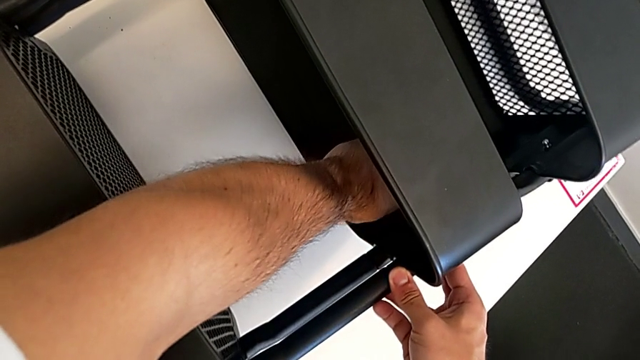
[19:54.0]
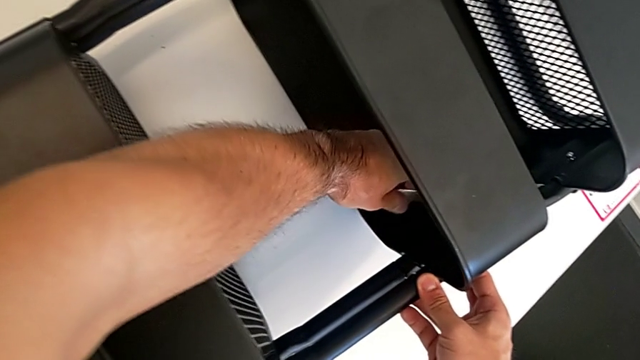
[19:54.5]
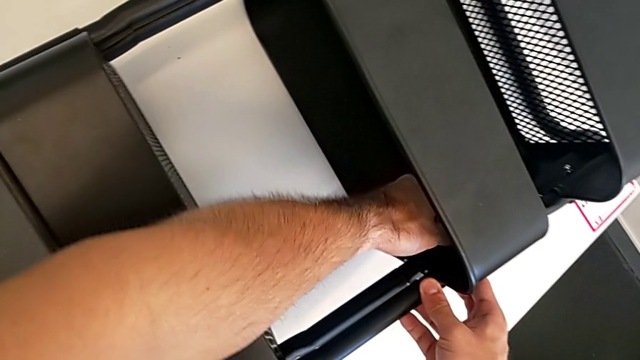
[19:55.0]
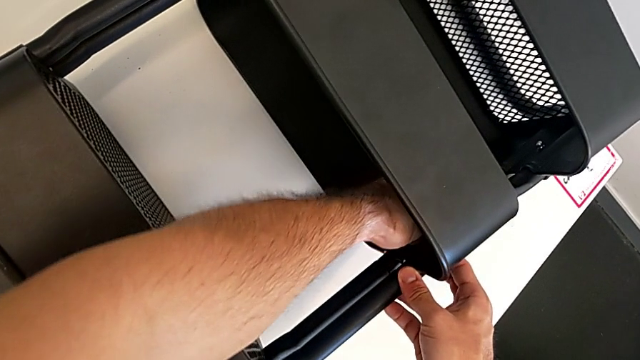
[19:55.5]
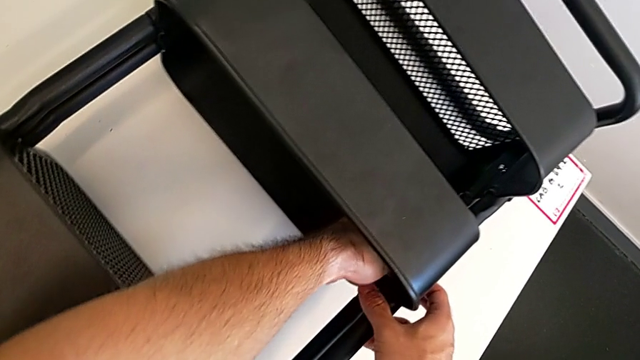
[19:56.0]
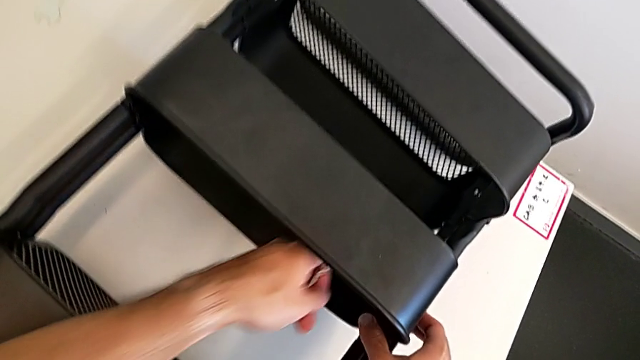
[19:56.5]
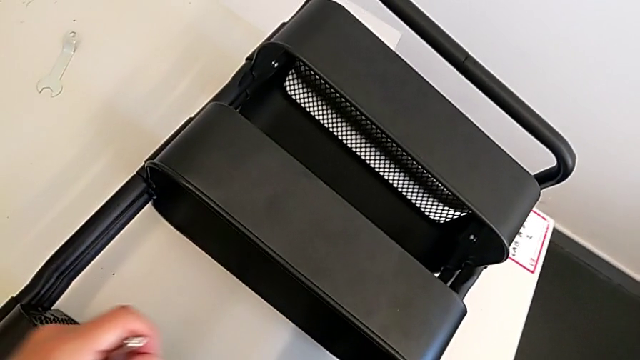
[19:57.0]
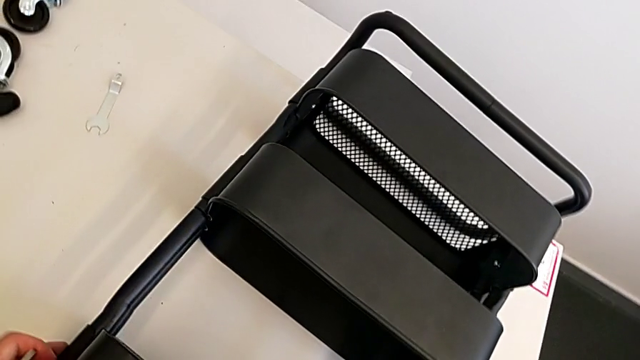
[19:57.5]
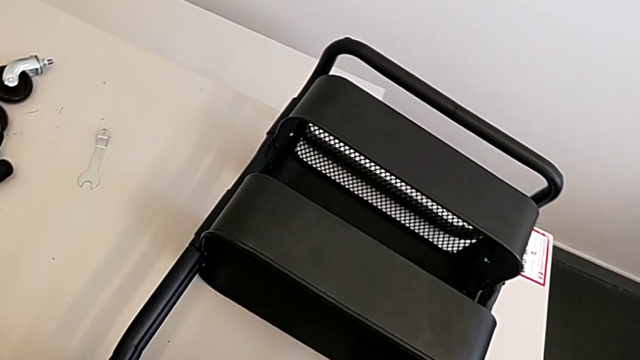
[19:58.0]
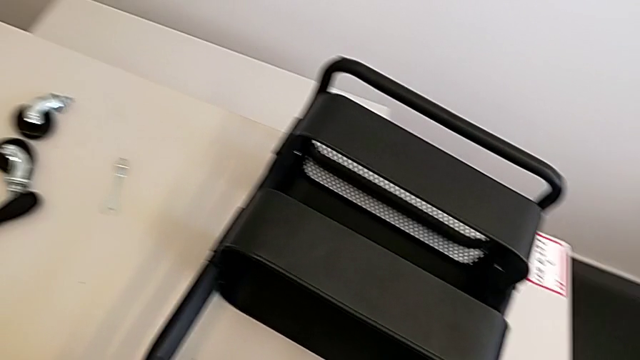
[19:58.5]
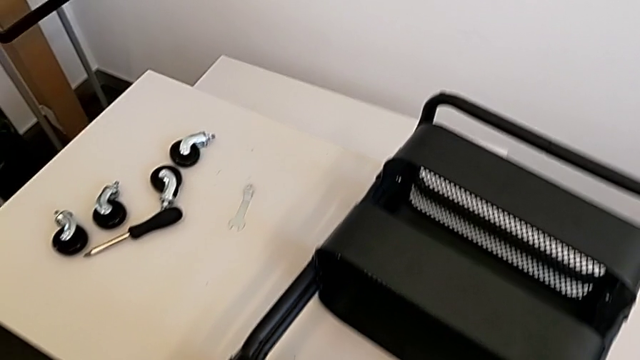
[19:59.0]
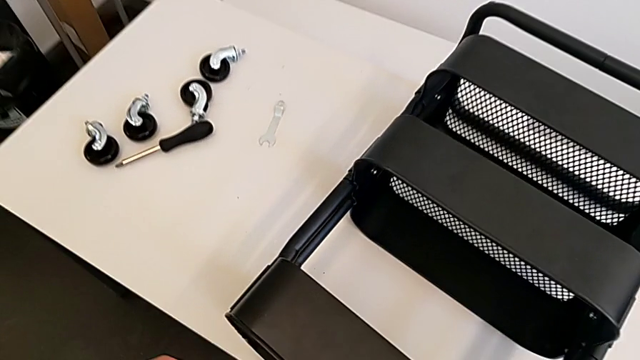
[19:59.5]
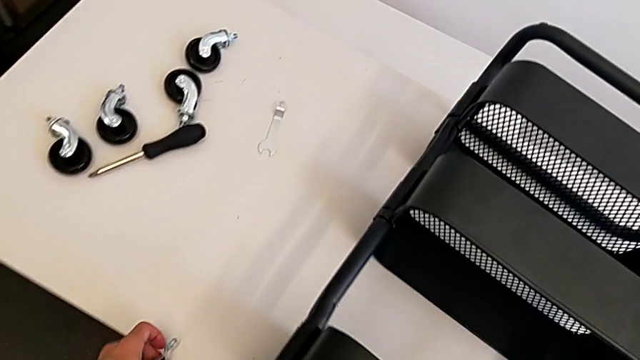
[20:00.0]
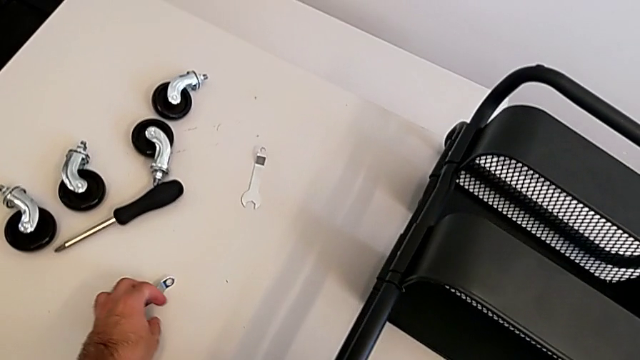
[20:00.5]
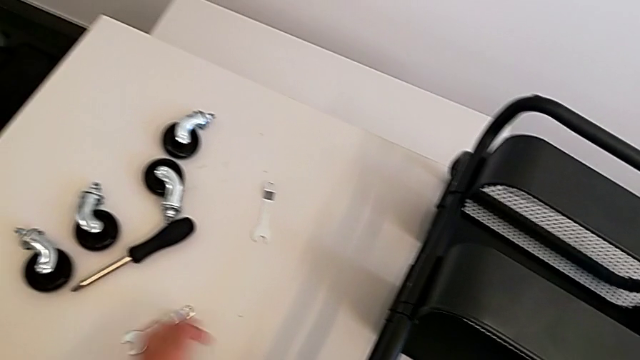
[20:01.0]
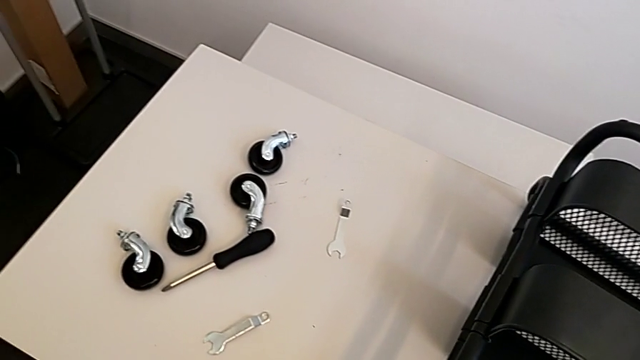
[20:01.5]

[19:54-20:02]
The camera wearer is screwing the middle grid tray. They screw the hexagon cap nut.

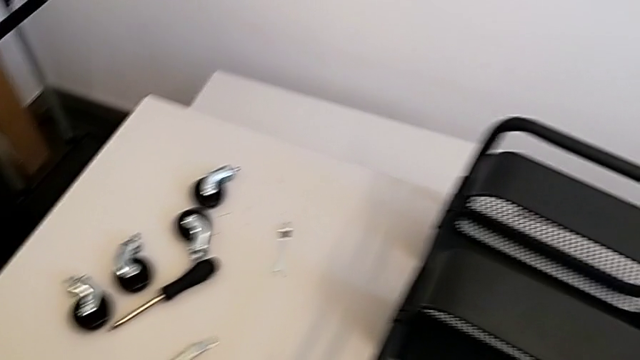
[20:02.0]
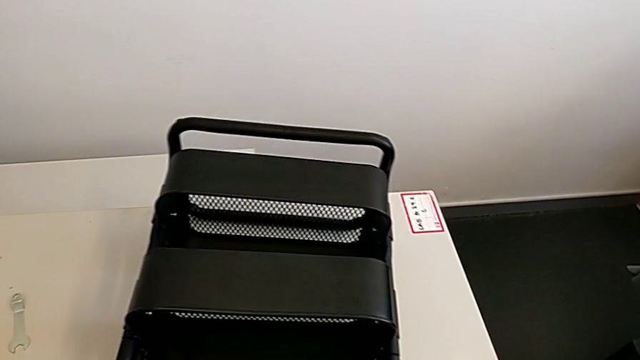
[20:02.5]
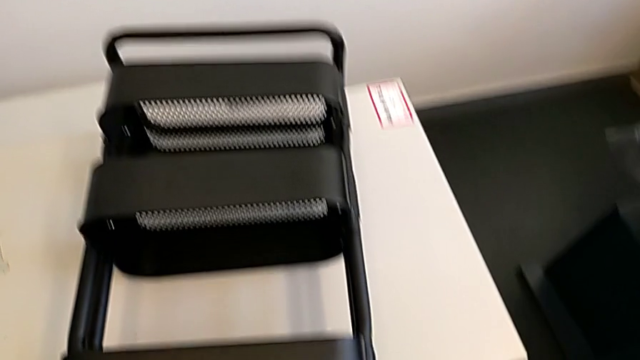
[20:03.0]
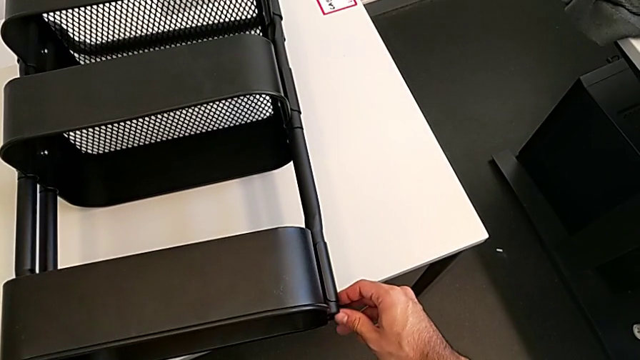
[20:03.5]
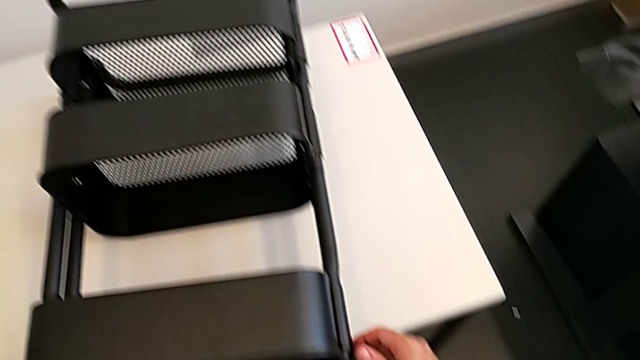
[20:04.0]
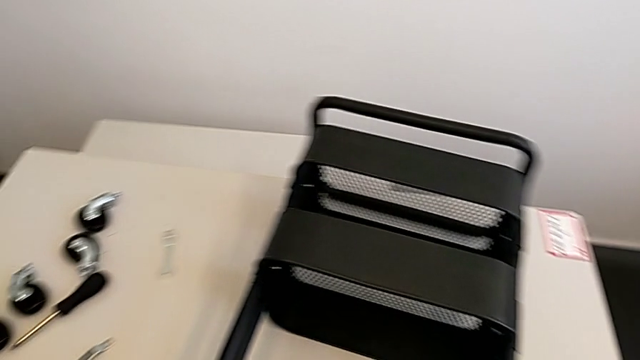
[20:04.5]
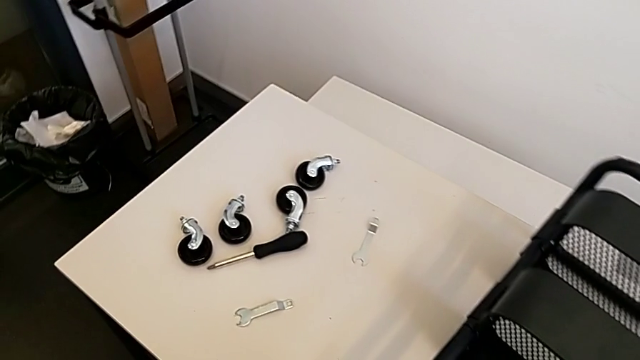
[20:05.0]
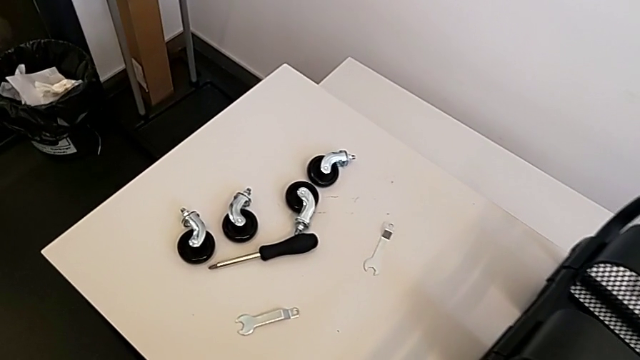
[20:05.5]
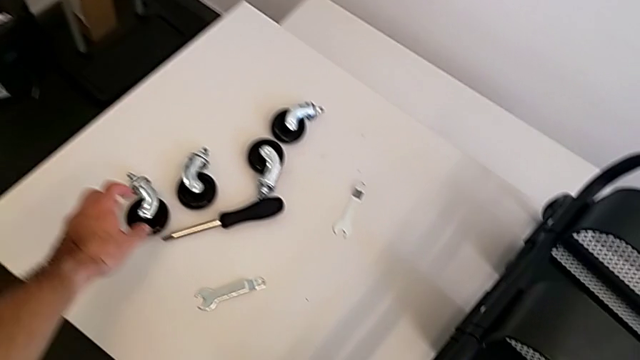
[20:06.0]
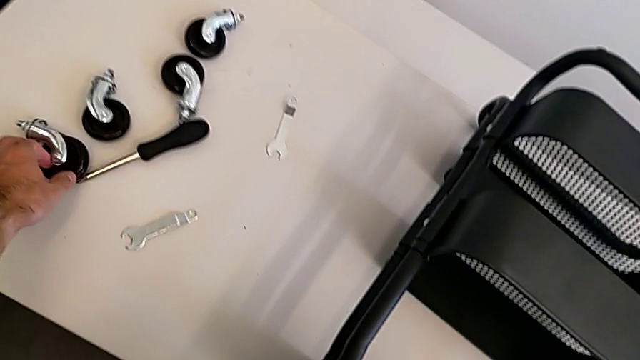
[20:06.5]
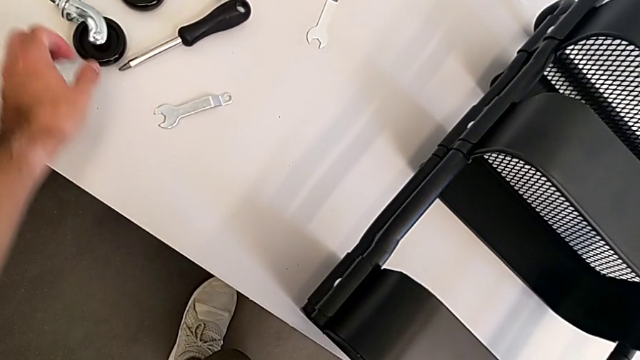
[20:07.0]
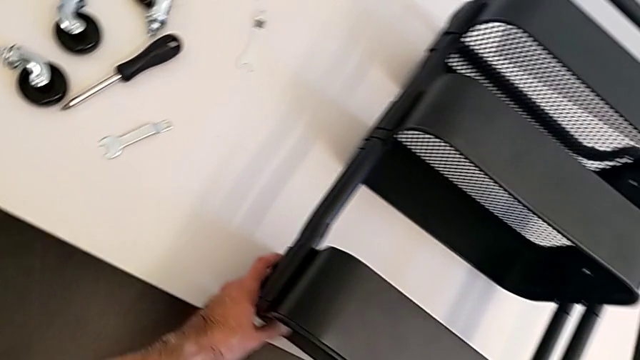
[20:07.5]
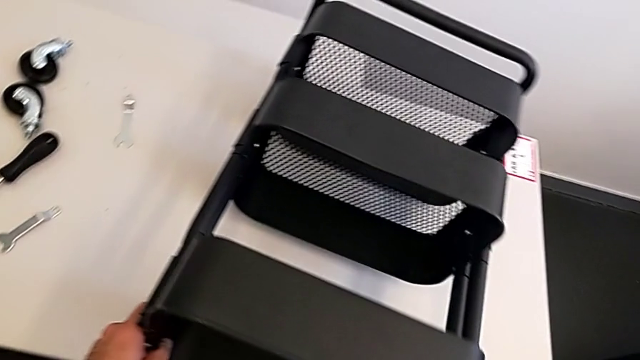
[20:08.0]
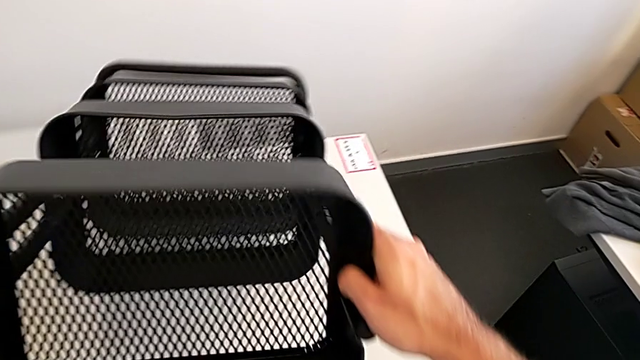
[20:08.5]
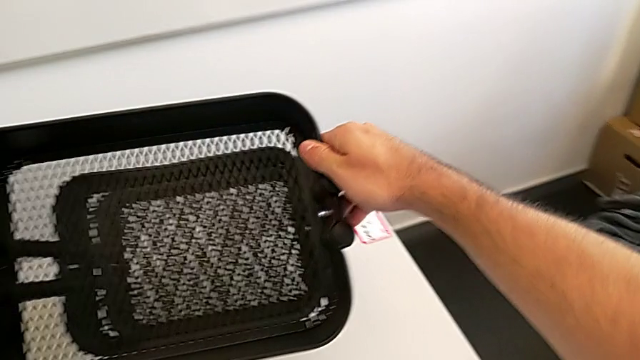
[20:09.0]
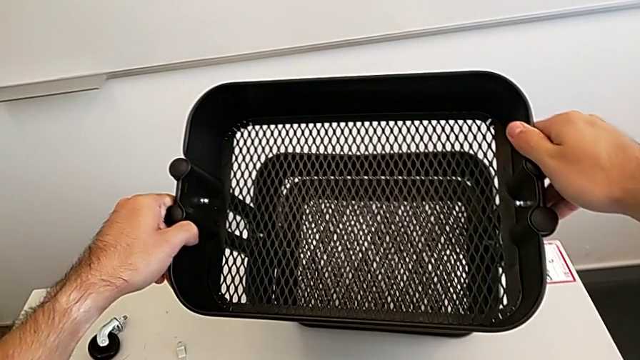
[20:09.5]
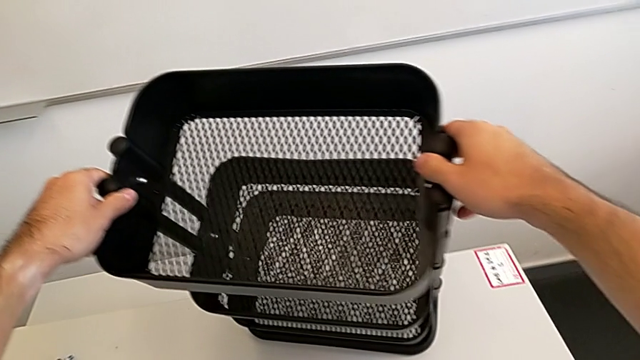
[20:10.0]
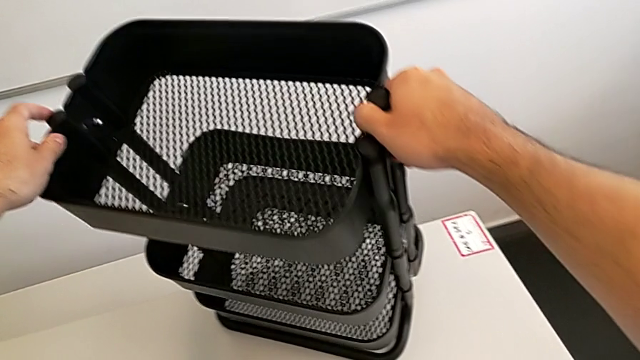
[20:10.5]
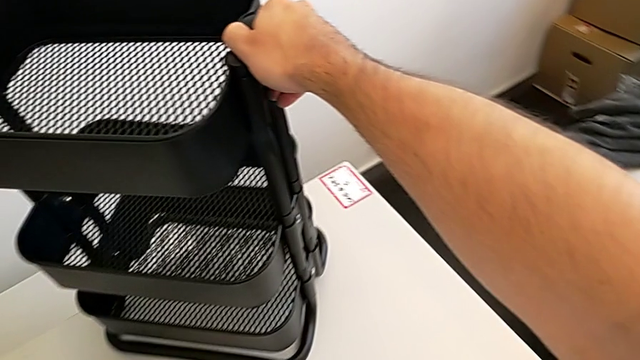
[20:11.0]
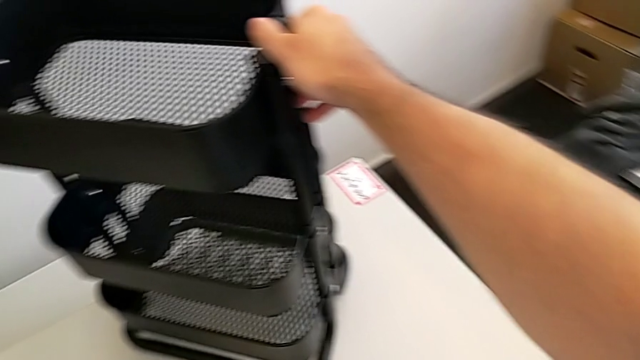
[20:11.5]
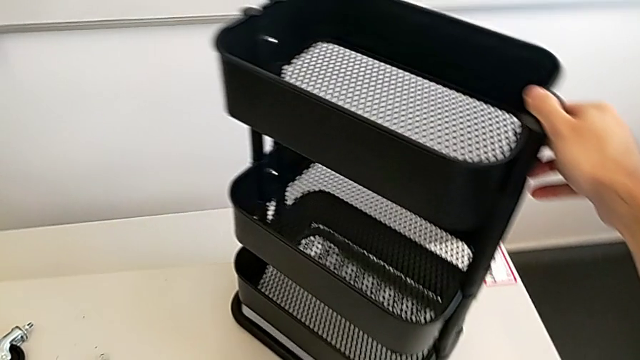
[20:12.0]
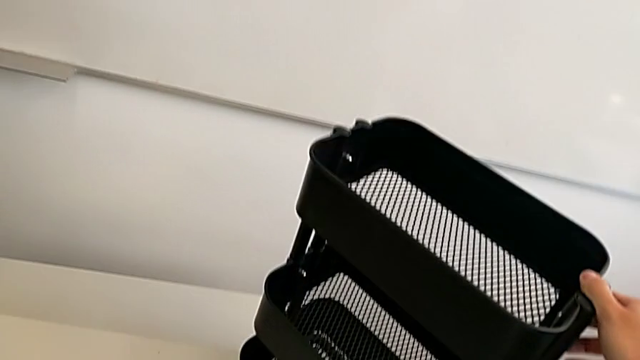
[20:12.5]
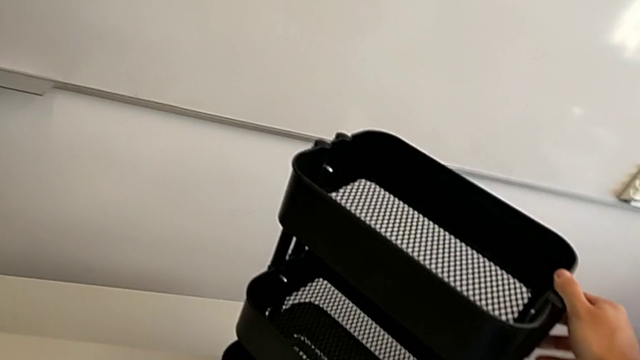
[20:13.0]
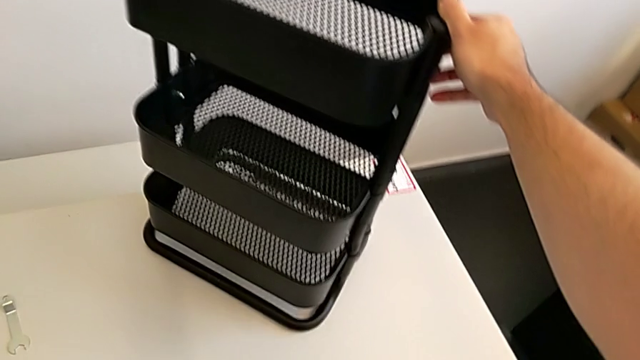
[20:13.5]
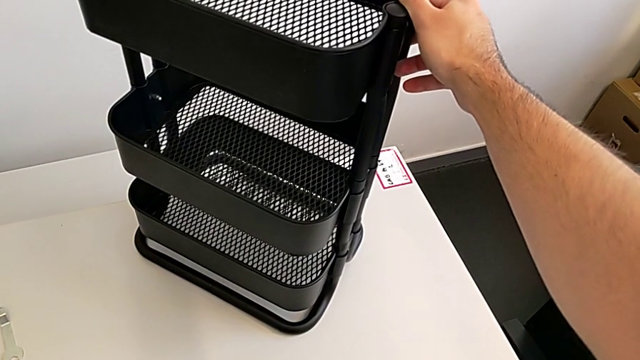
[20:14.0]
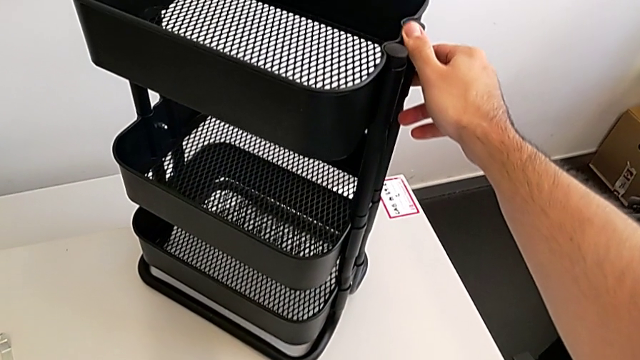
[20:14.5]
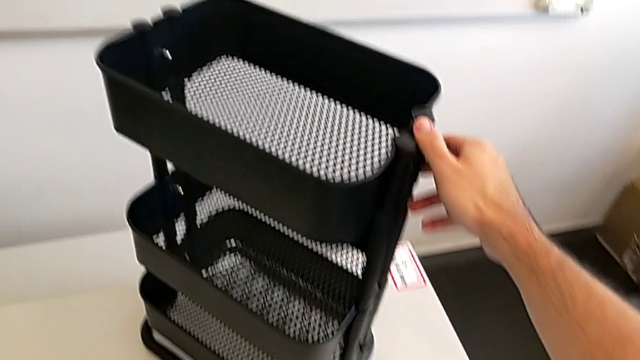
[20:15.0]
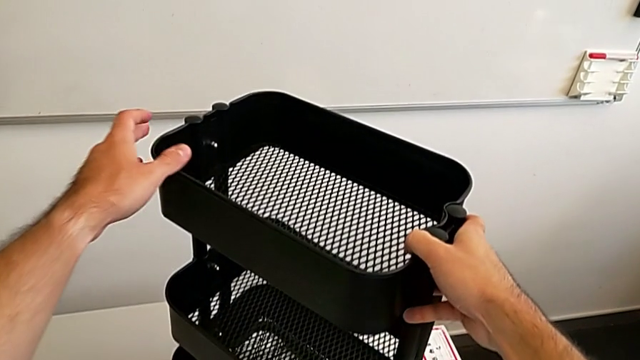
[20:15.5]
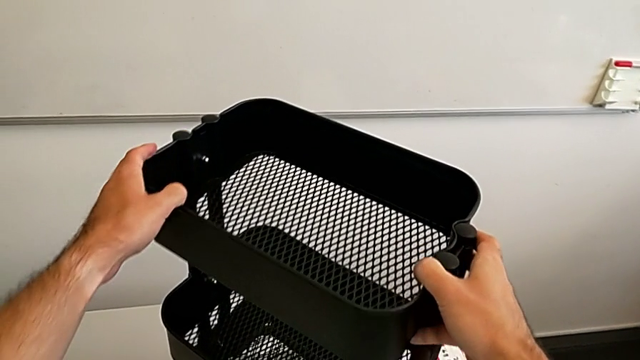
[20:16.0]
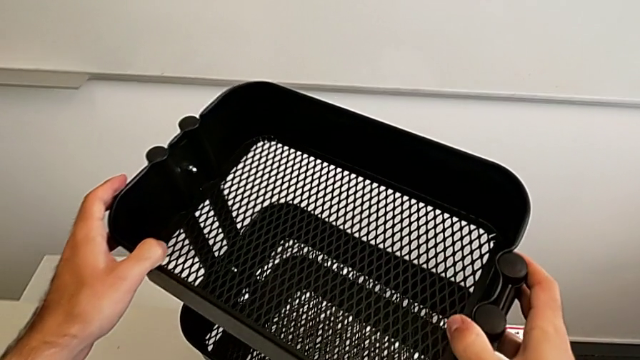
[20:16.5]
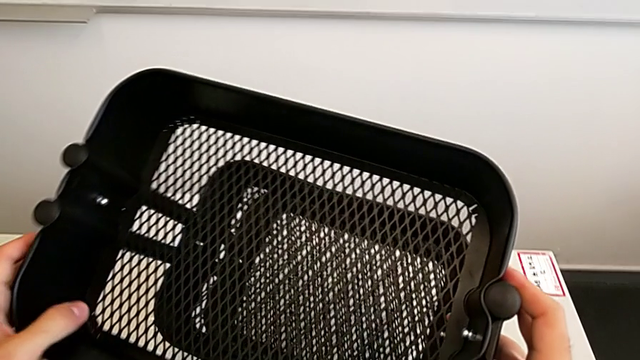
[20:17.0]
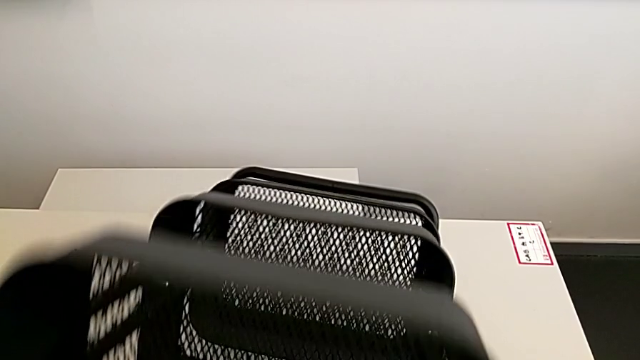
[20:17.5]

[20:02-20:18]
The camera wearer is screwing the four wheels. They grab the grid tray, wrongly rotate the utility cart in the wrong direction and begin to place it in the wrong direction.
